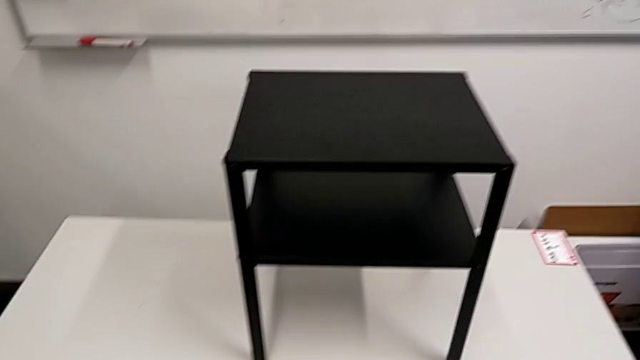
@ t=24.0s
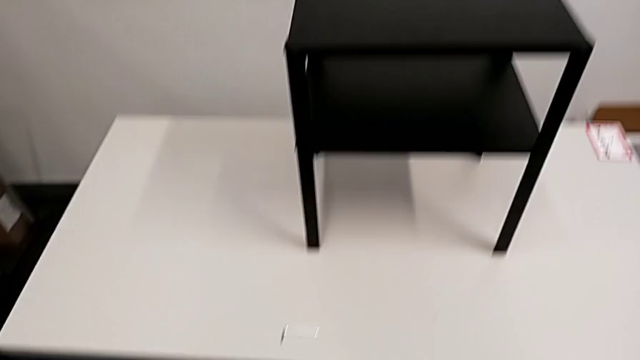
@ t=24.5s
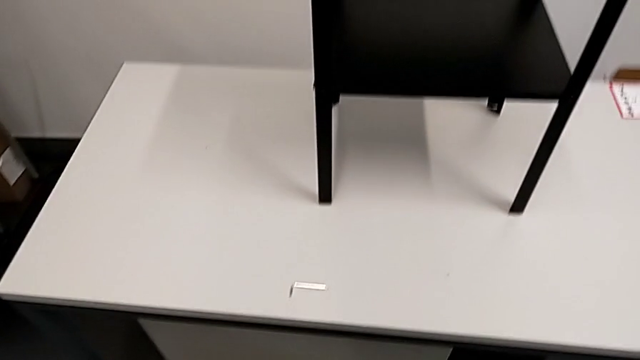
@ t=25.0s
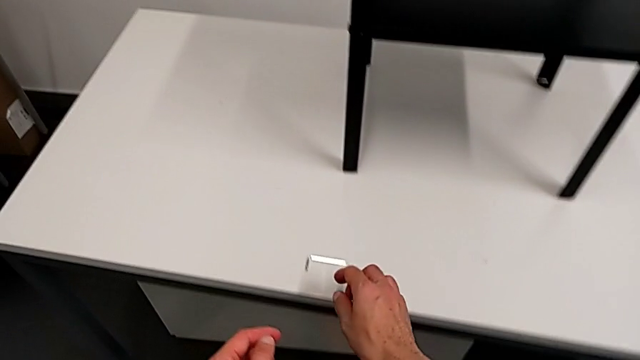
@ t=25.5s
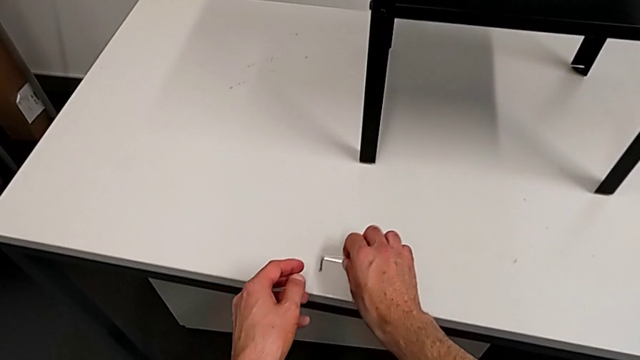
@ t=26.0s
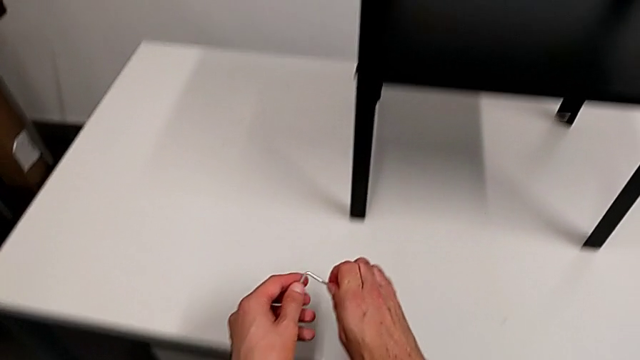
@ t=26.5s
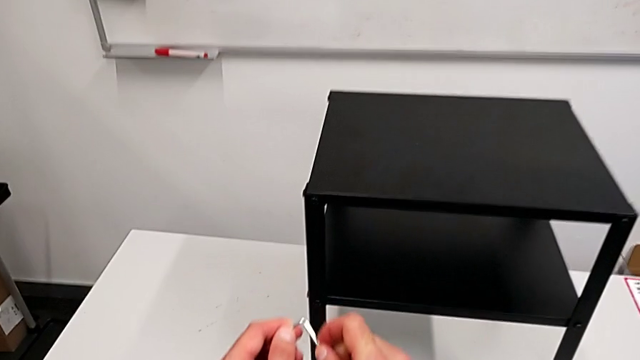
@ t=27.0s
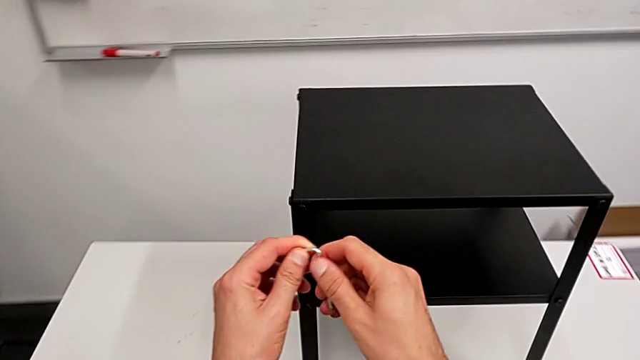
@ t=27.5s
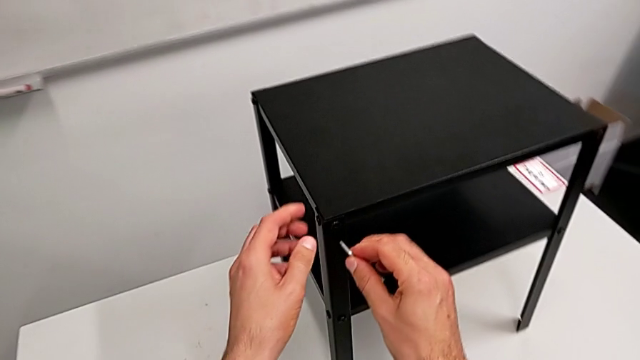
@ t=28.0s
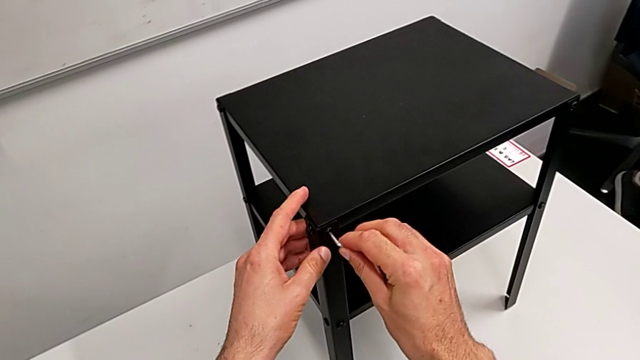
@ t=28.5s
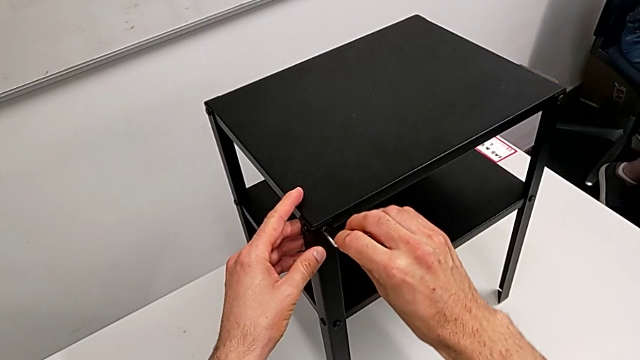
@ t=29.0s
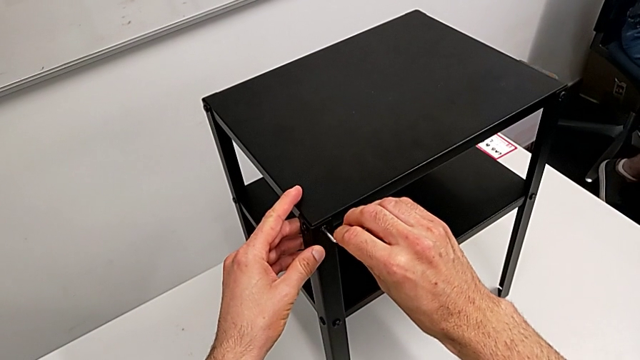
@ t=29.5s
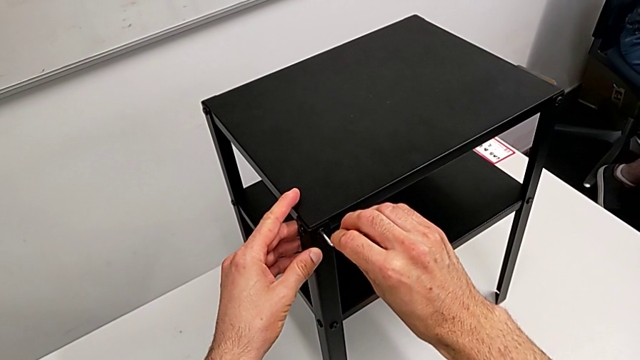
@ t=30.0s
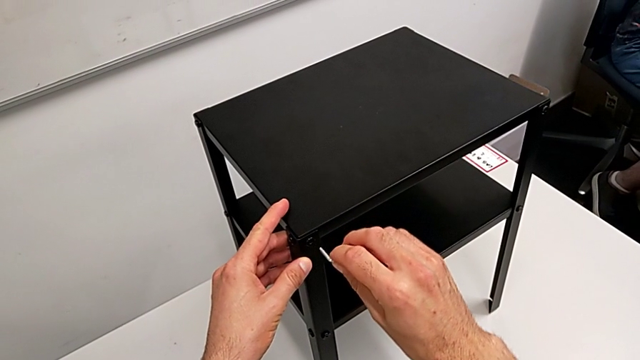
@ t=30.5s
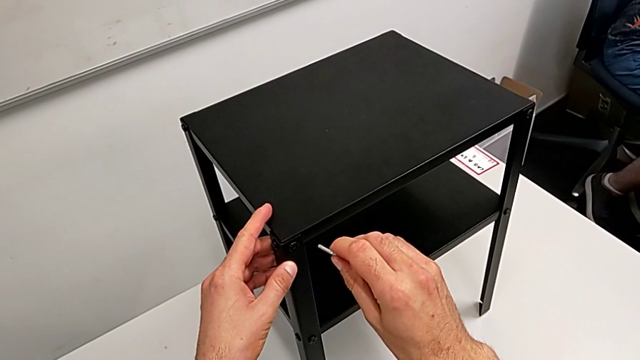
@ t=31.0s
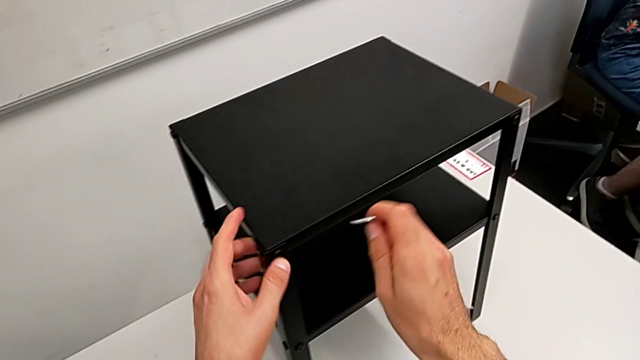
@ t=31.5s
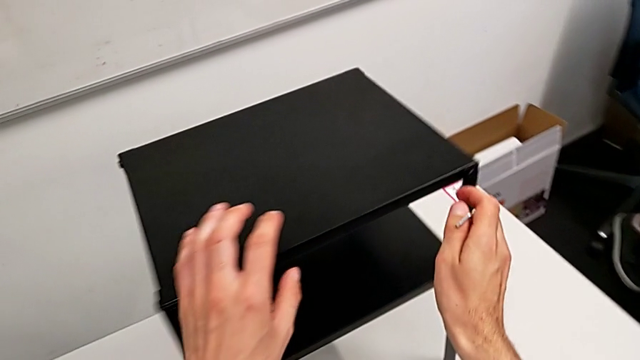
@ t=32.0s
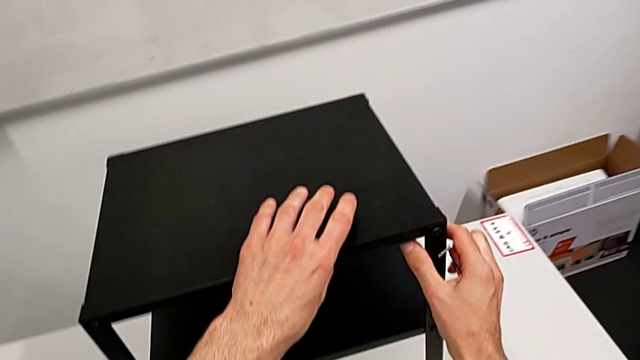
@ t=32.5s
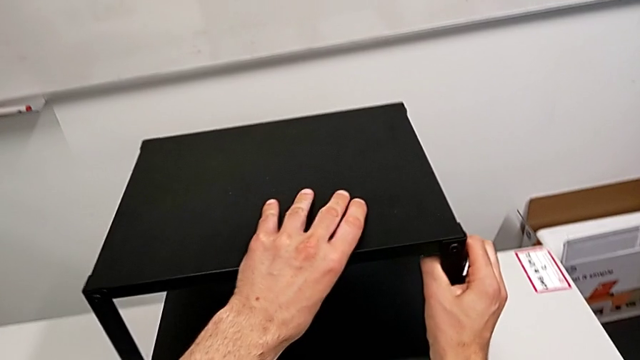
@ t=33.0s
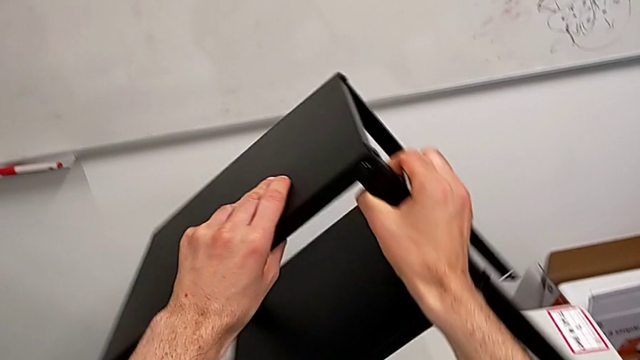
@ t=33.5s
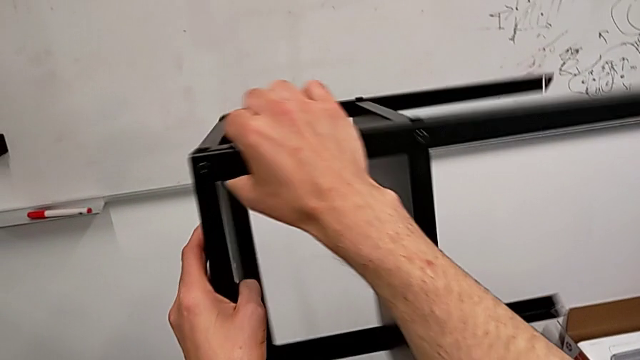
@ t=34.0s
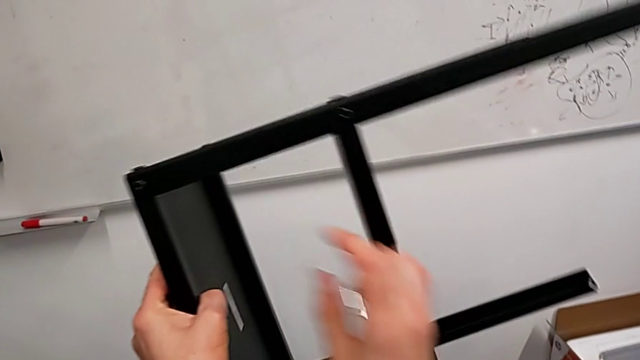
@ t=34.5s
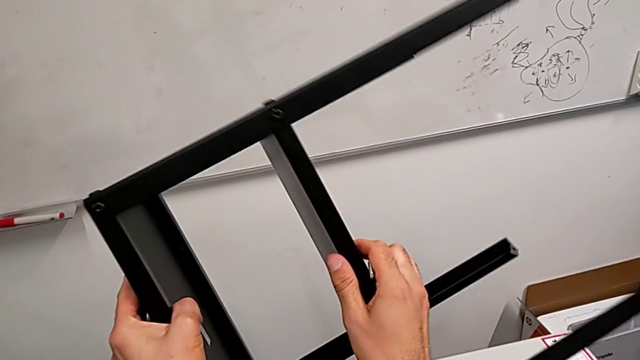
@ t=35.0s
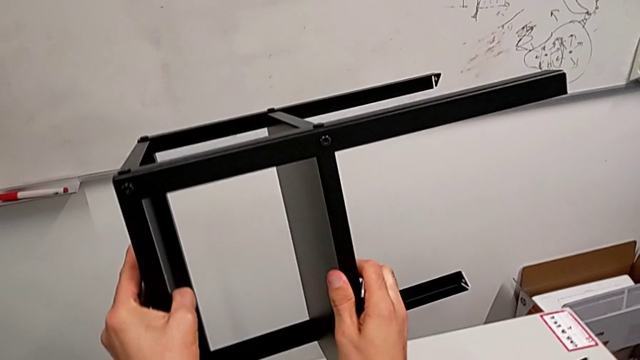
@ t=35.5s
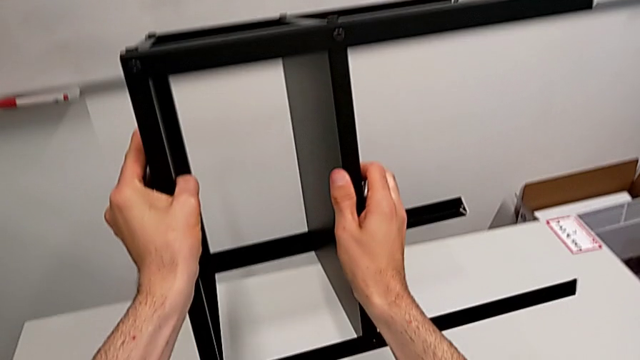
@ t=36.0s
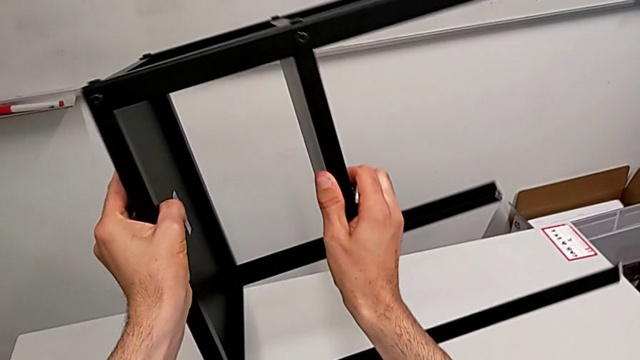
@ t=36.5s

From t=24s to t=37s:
The camera wearer is disassembling the top tray. They grab the Allen wrench, wrongly insert it into the hex socket head, withdraw it, hold the nightstand, grab it, rotate it and hold it.

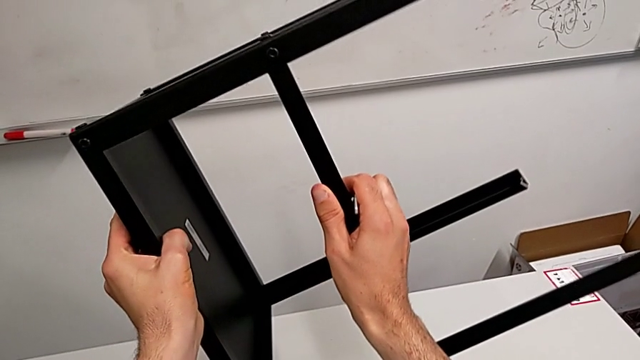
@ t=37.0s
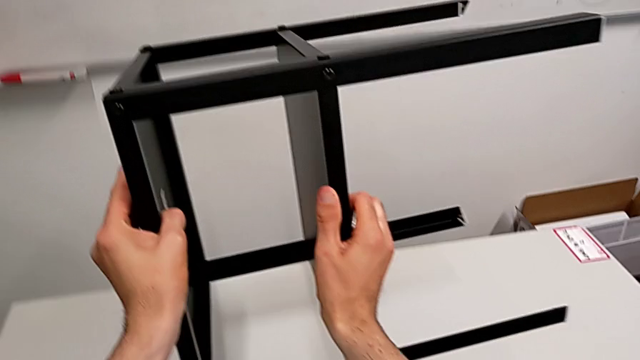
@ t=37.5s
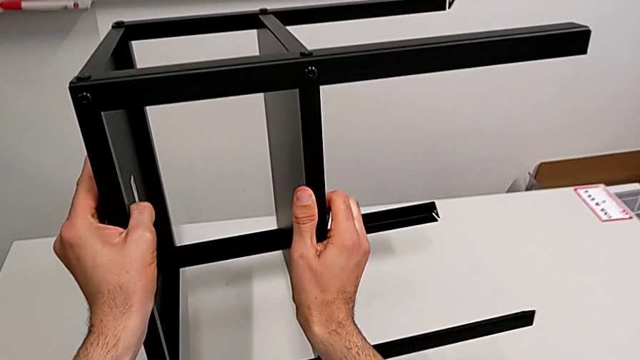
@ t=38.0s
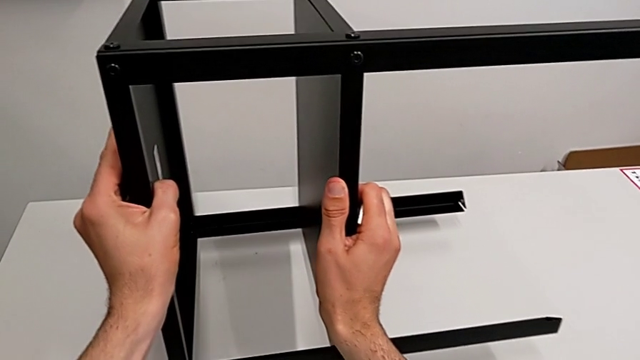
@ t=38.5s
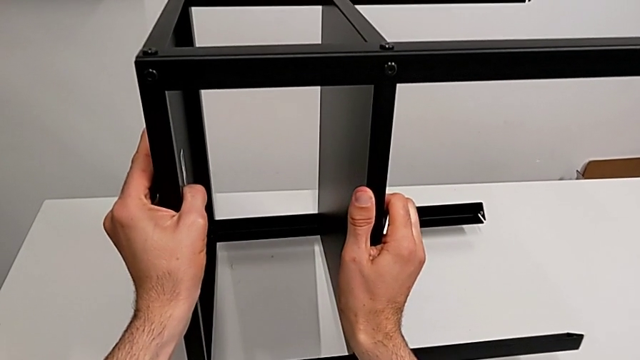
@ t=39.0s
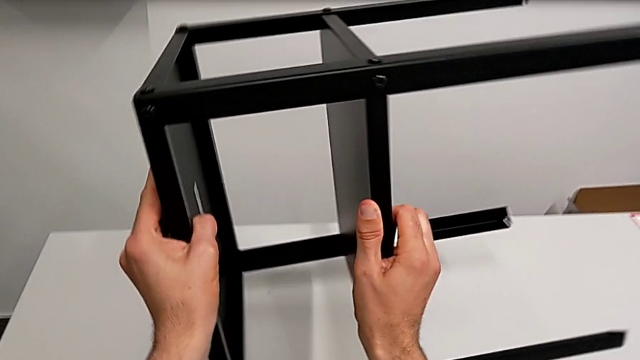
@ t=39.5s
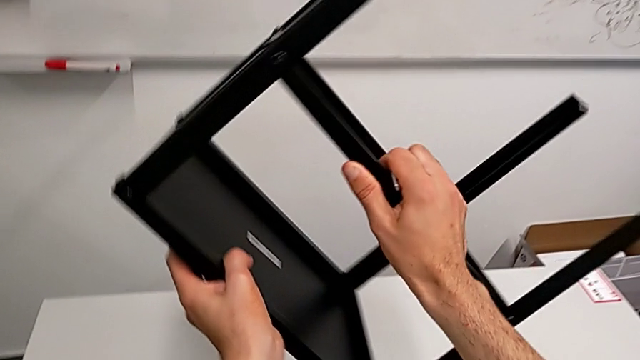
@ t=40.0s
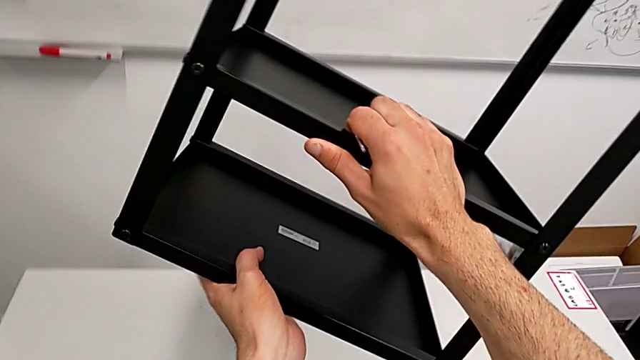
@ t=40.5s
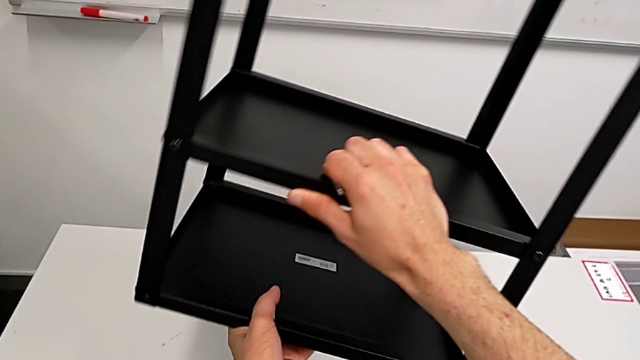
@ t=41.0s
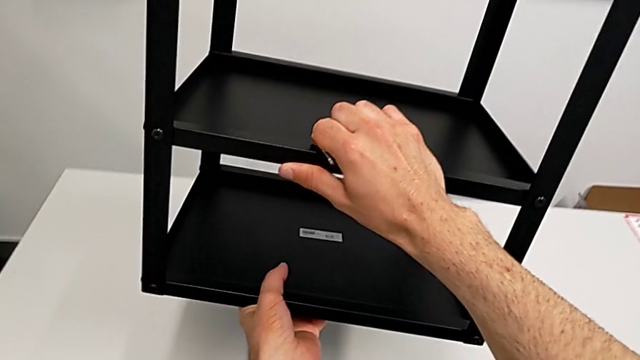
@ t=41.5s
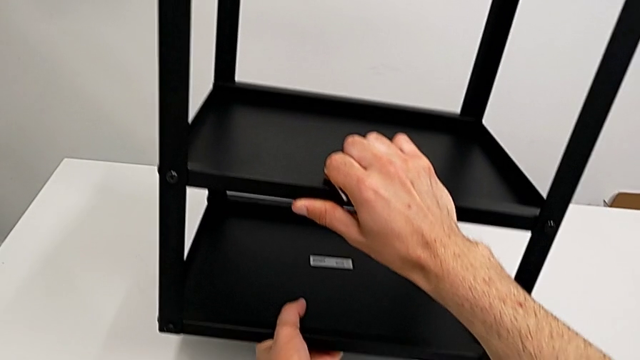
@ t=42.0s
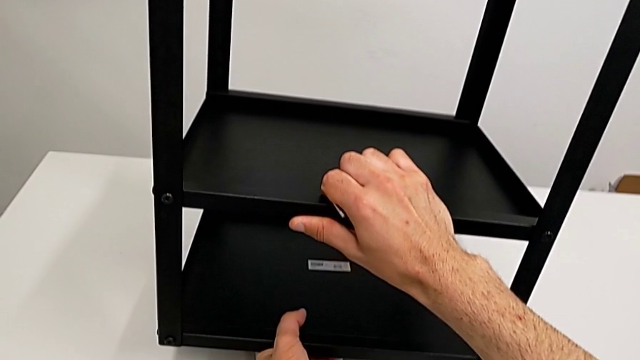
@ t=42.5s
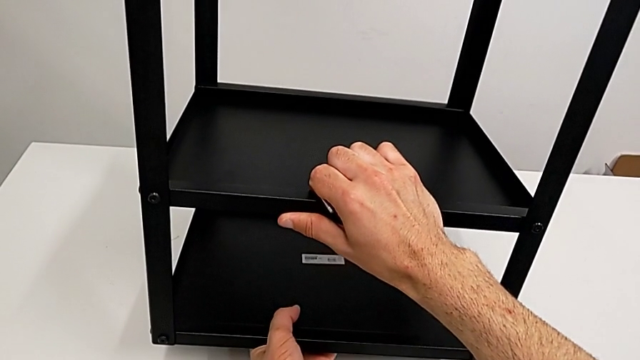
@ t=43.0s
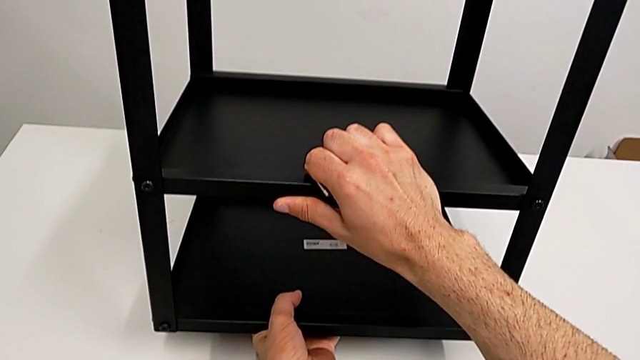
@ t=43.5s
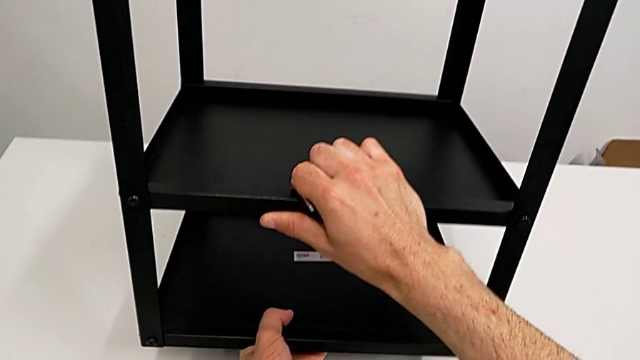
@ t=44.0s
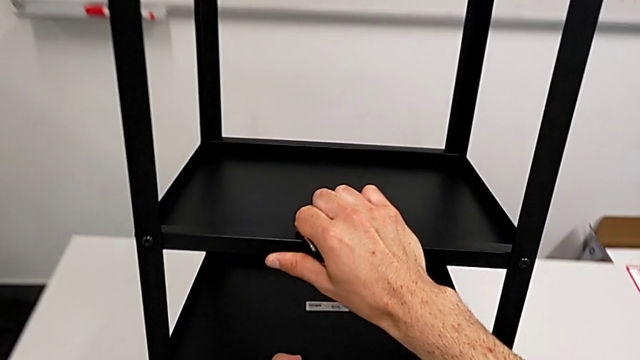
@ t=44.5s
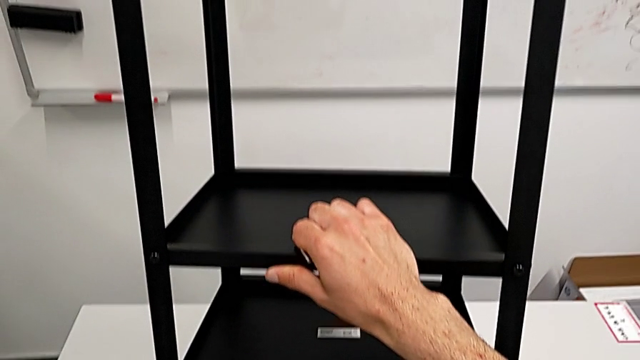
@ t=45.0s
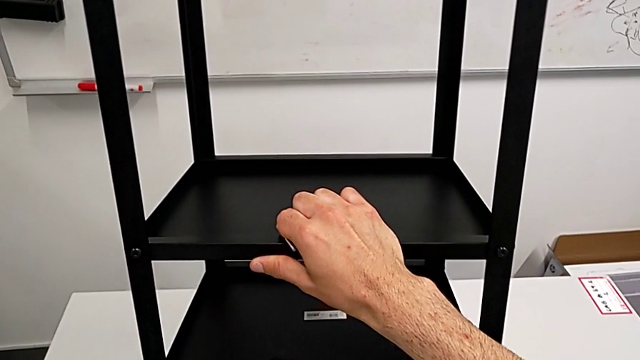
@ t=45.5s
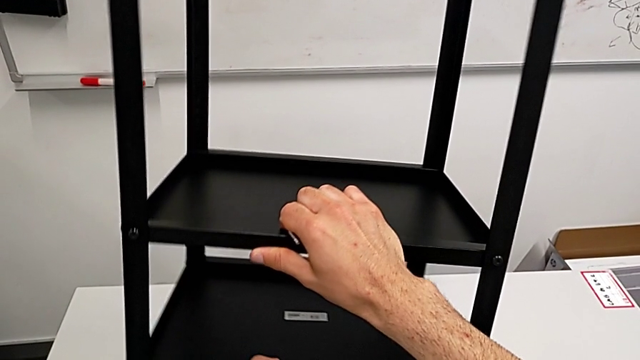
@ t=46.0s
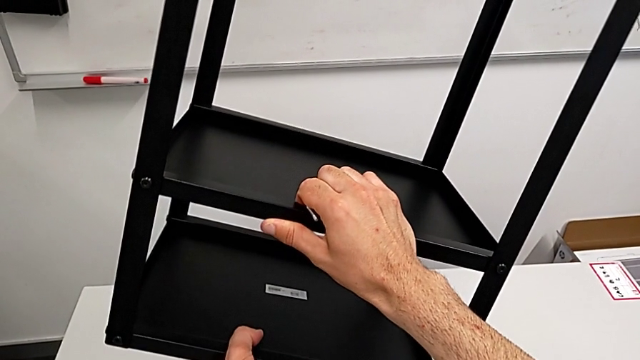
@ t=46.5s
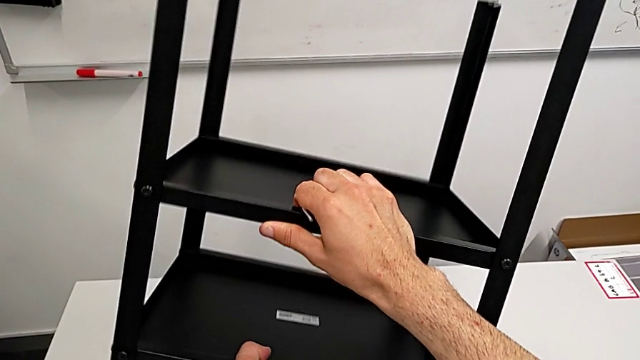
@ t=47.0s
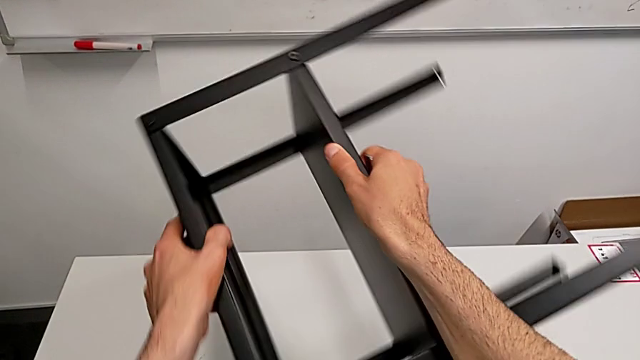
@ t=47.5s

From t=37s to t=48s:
The camera wearer is disassembling the top tray. They wrongly place the nightstand on the table, rotate it, wrongly place it on the table, lift it and rotate it.
